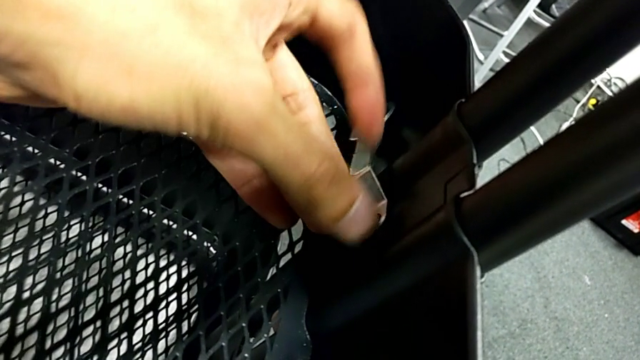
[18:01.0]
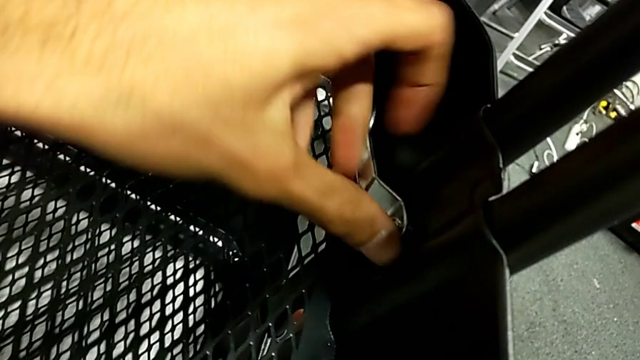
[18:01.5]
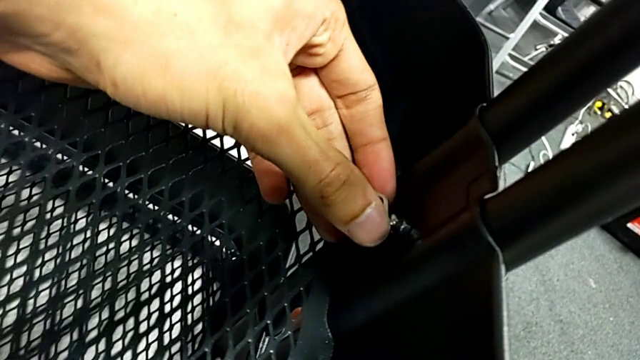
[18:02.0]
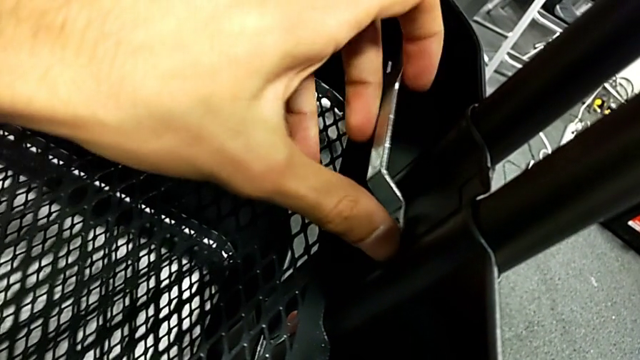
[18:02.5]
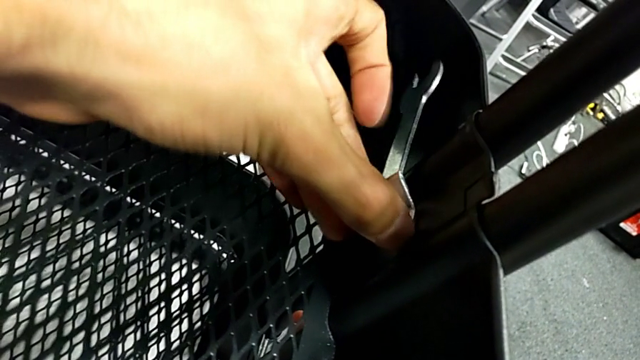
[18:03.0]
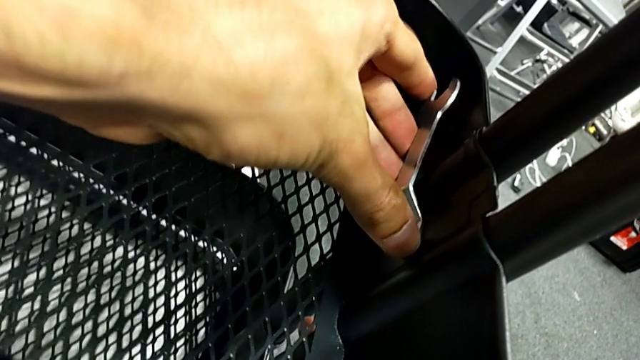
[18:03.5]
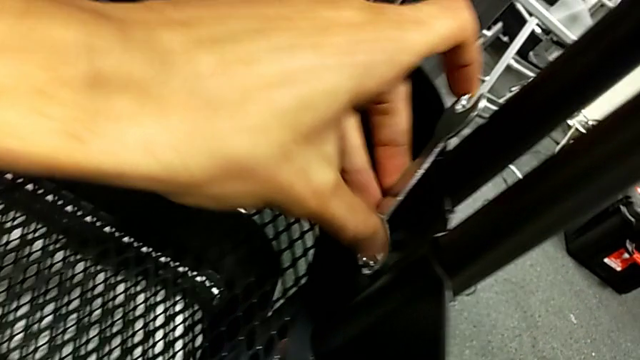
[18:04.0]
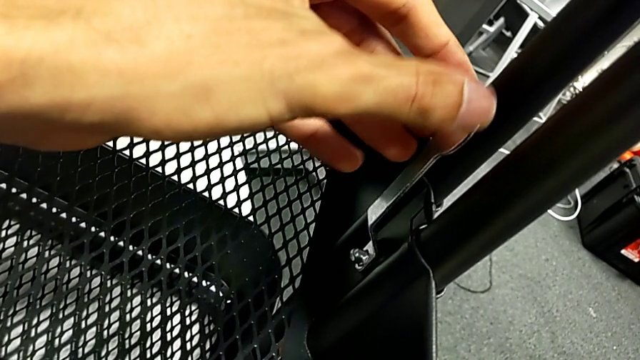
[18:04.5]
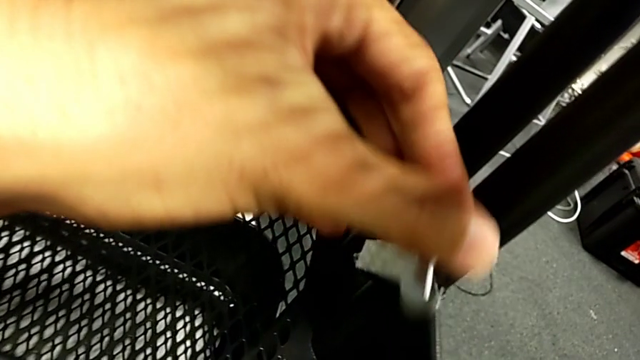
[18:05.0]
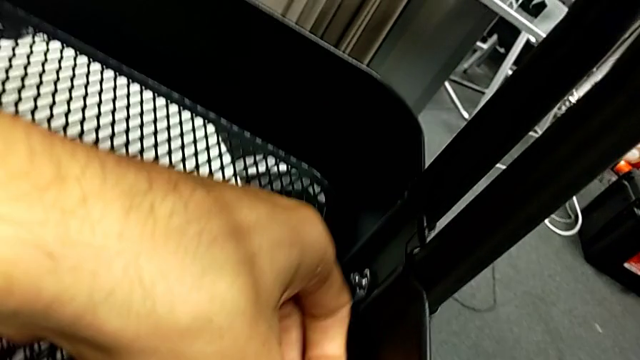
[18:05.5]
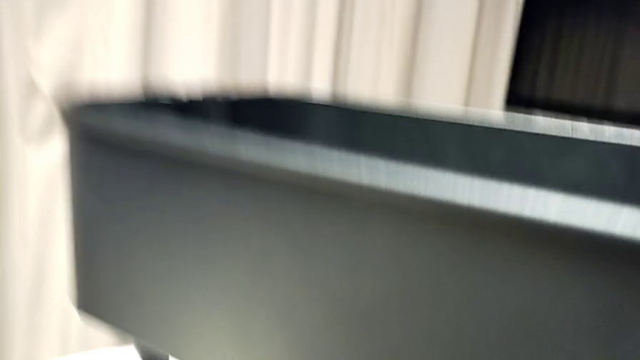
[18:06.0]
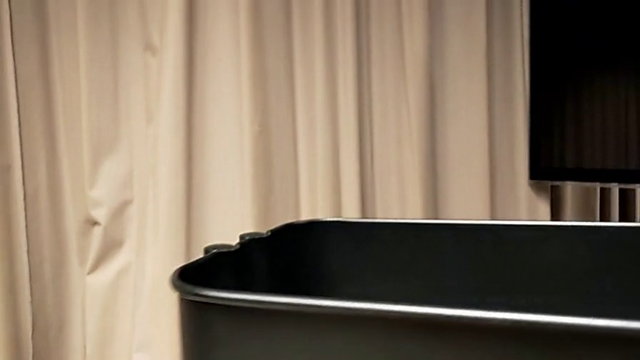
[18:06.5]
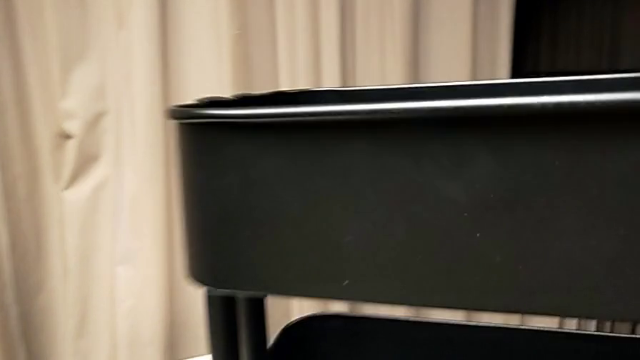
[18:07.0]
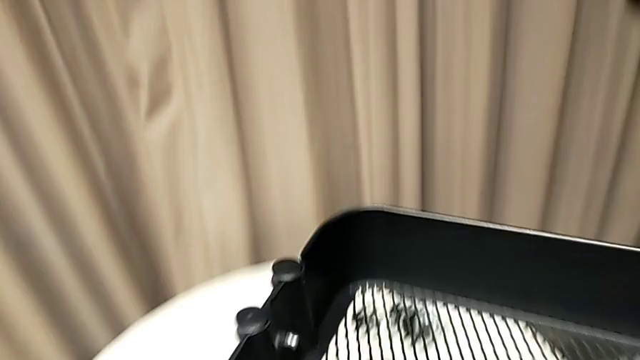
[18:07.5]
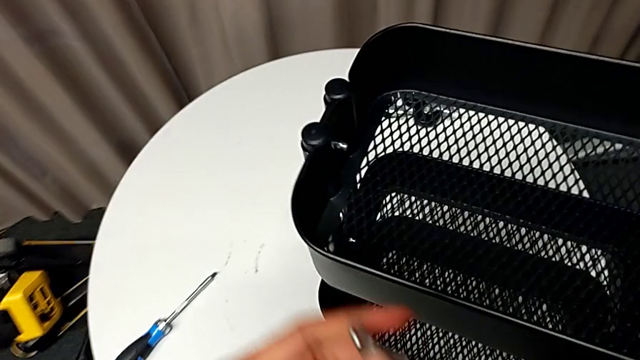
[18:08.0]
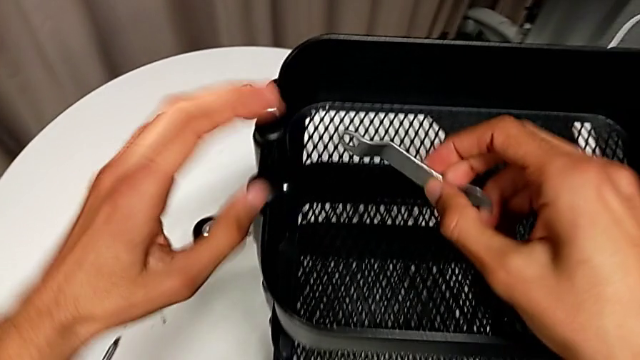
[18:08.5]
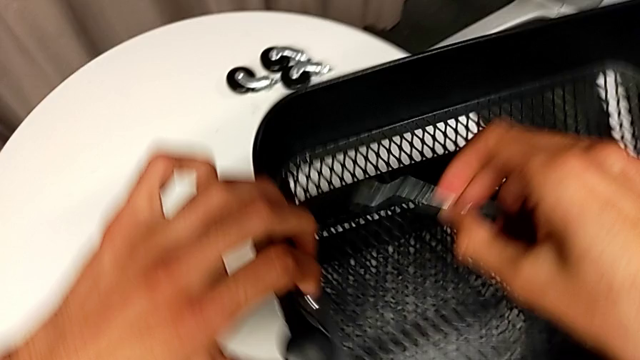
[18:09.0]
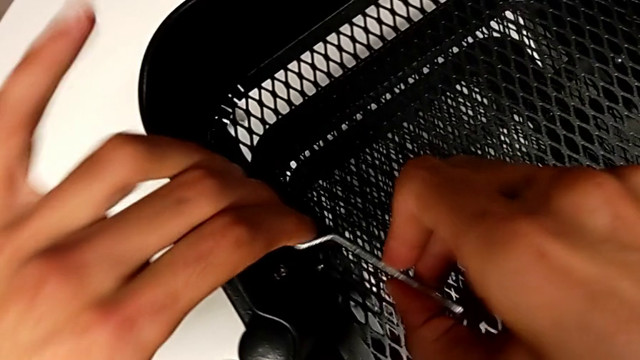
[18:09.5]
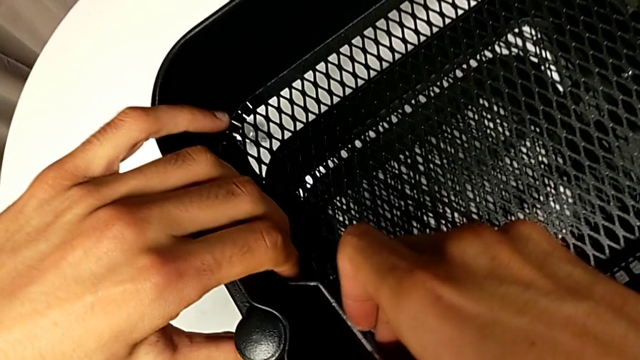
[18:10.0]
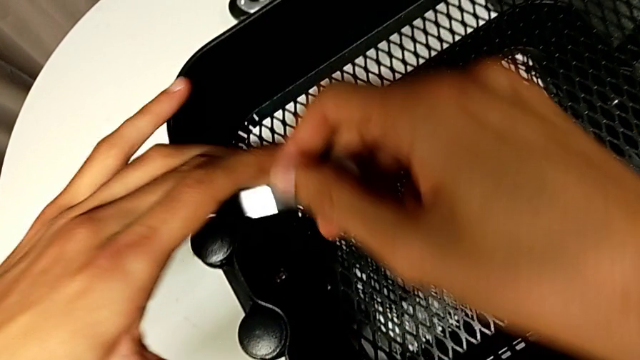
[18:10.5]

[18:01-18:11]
The camera wearer is tightening all the hexagonal cap nuts. They keep screwing the hexagon cap nut.

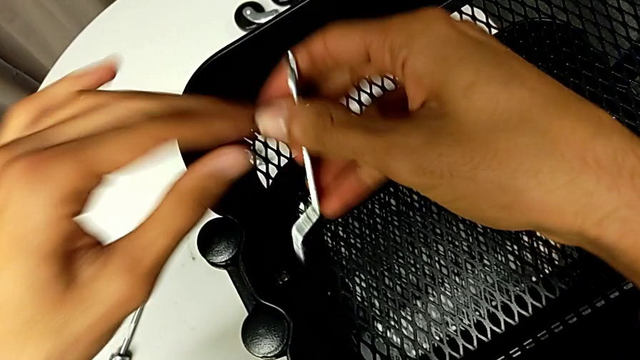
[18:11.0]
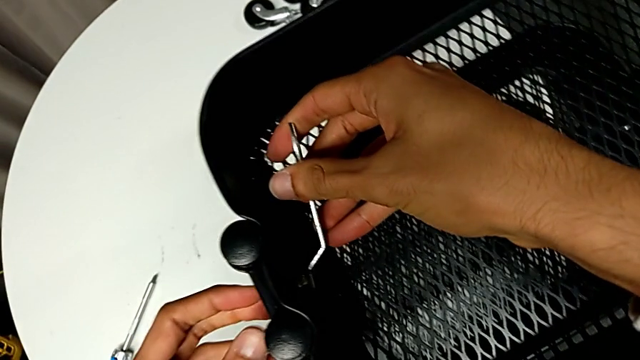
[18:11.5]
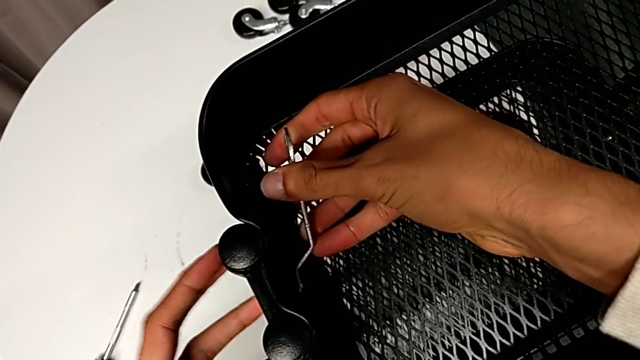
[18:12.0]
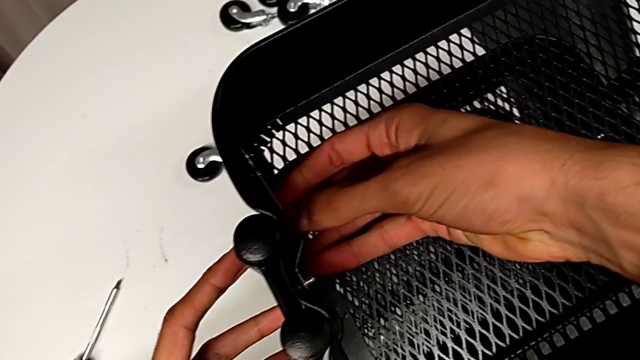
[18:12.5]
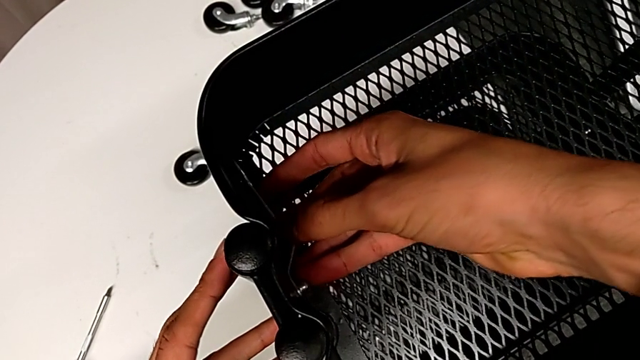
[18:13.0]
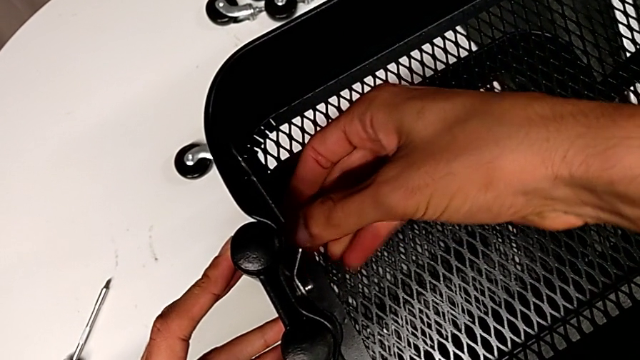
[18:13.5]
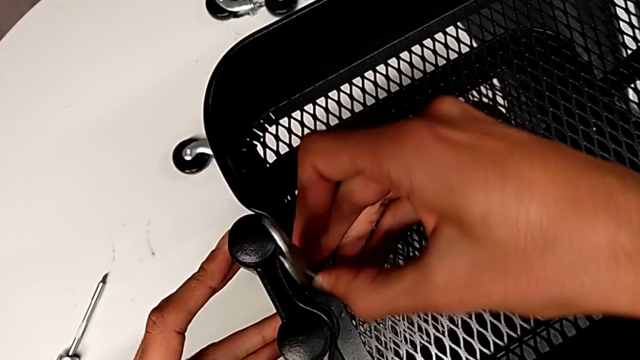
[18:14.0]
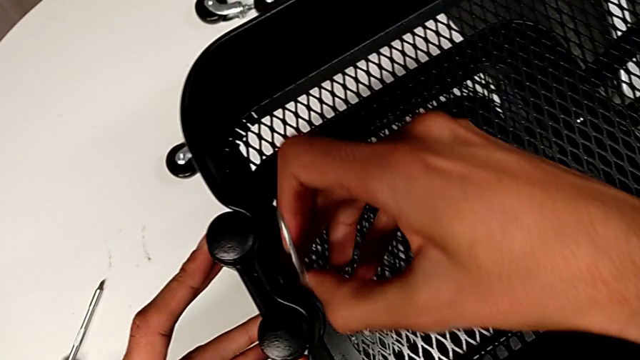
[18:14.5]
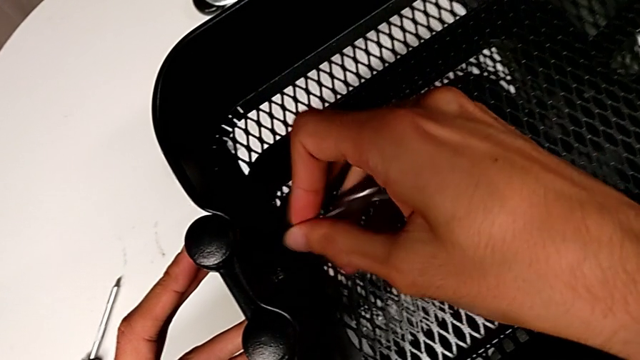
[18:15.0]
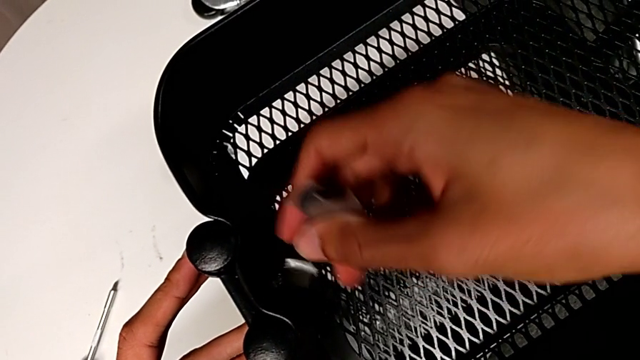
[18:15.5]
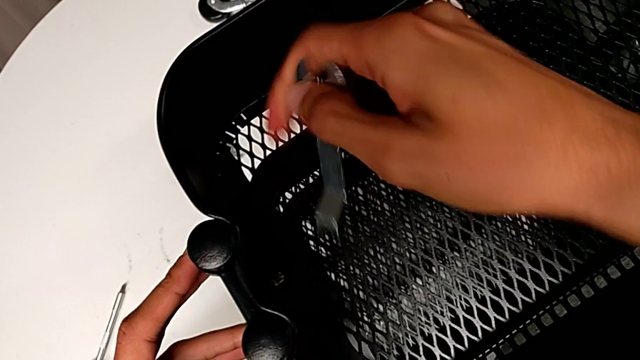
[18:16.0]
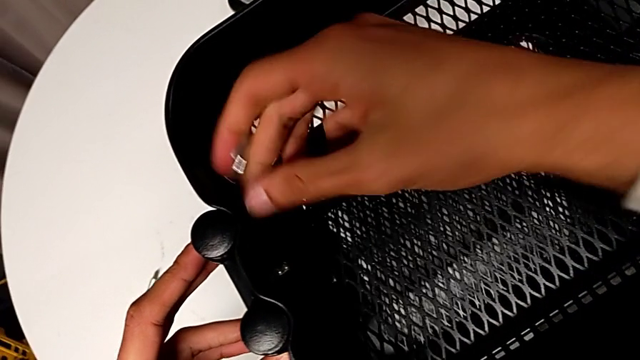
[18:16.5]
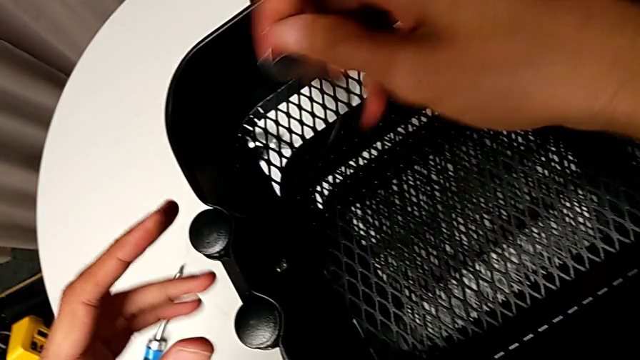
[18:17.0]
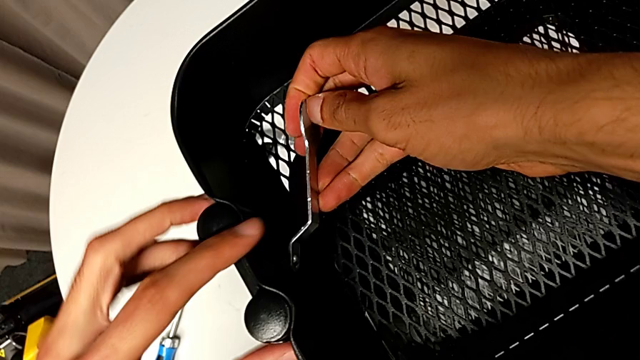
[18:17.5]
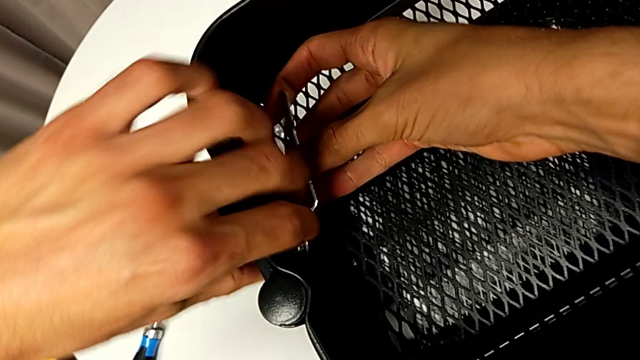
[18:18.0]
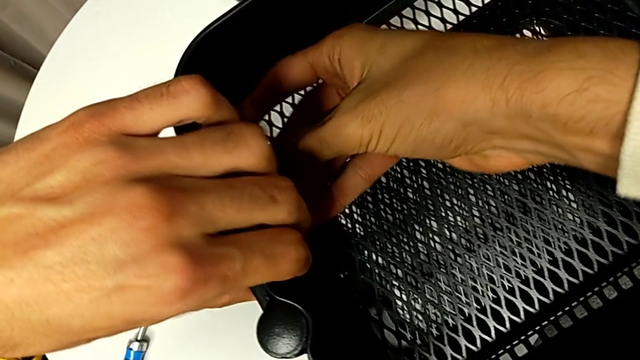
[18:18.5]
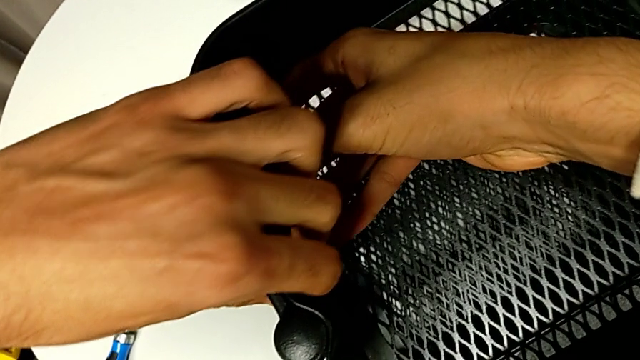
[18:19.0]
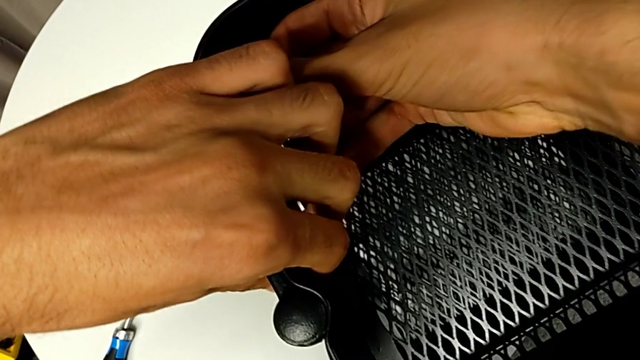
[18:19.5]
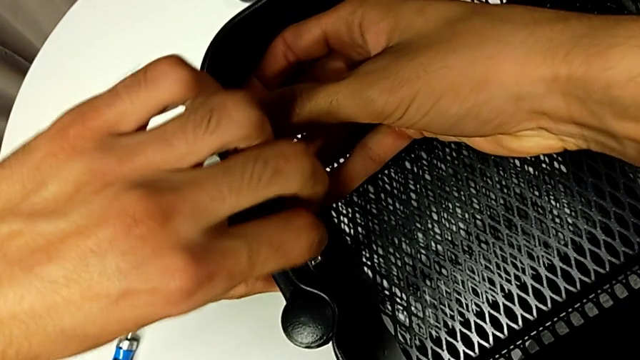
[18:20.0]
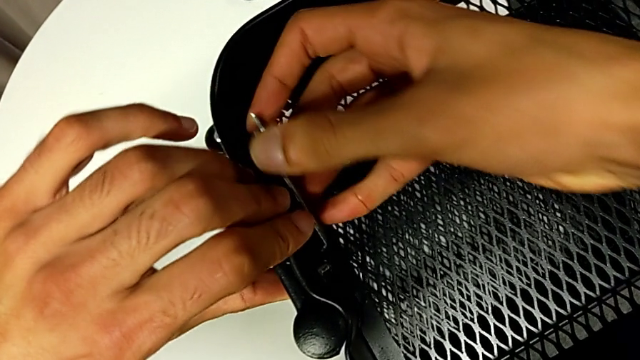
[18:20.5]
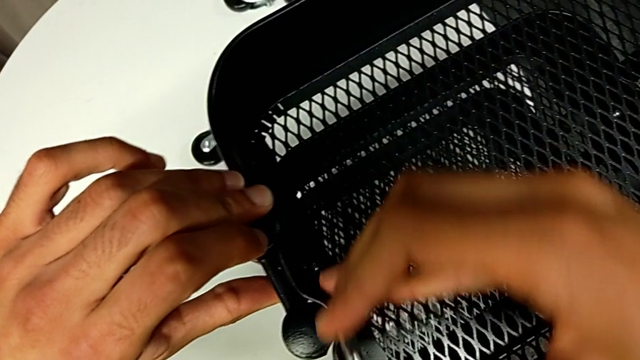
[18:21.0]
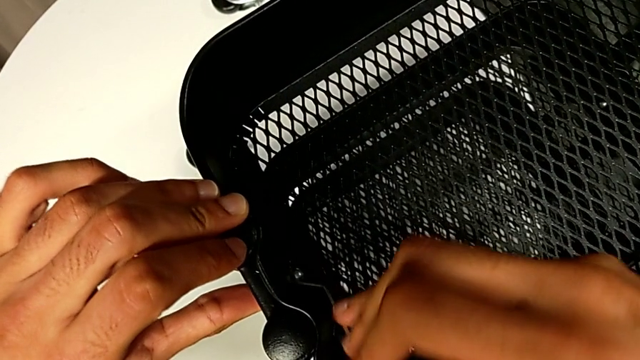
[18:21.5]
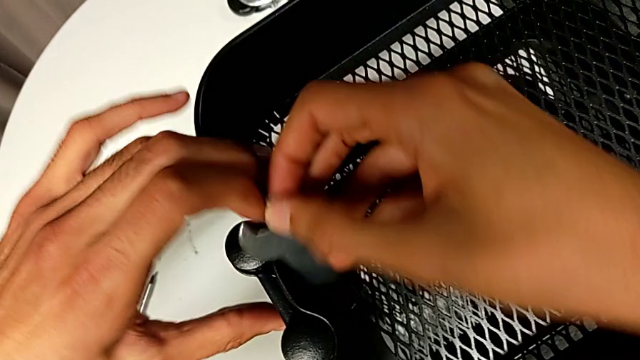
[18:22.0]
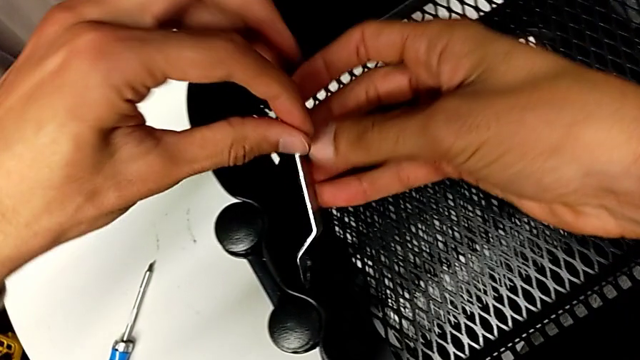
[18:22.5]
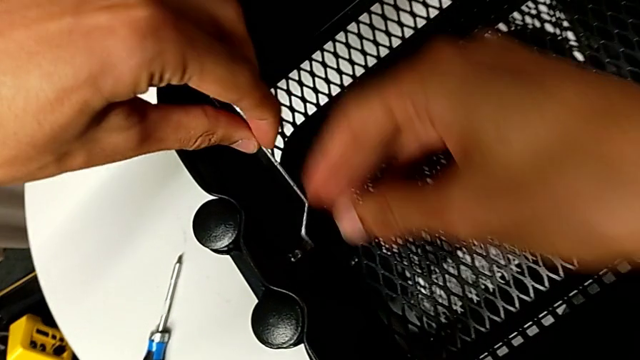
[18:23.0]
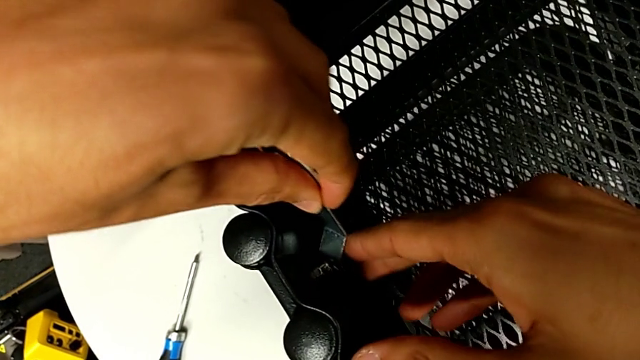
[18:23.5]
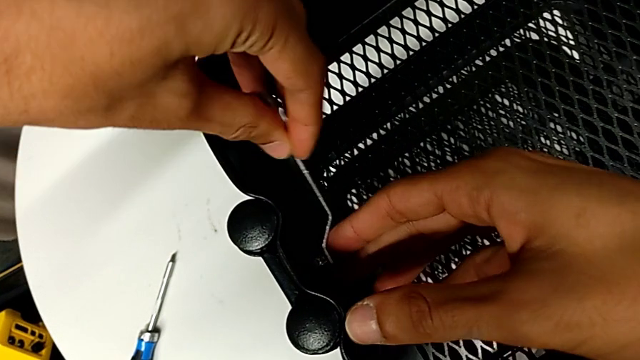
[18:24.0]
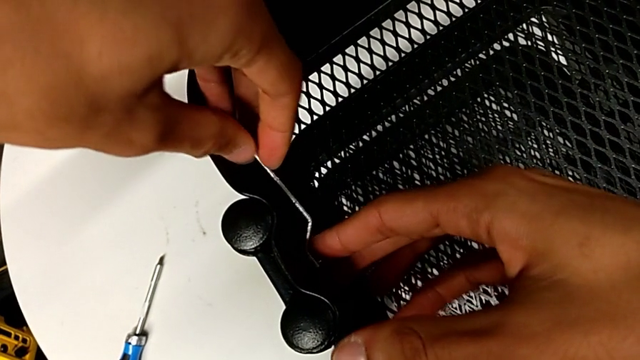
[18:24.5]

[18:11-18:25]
The camera wearer is tightening all the hexagonal cap nuts. They begin to screw the hexagon cap nut.
